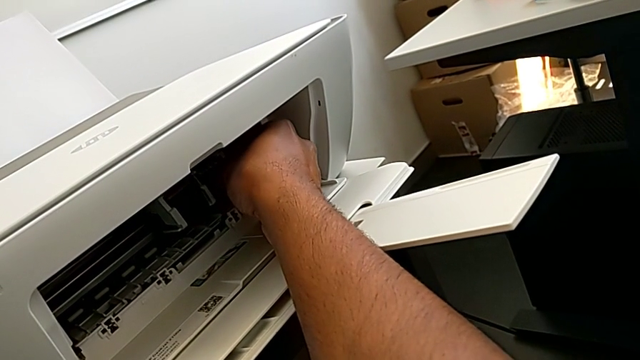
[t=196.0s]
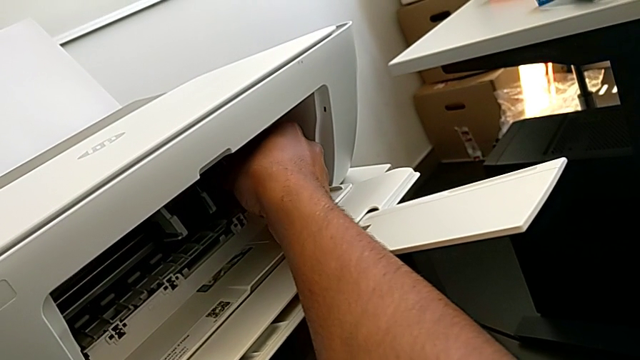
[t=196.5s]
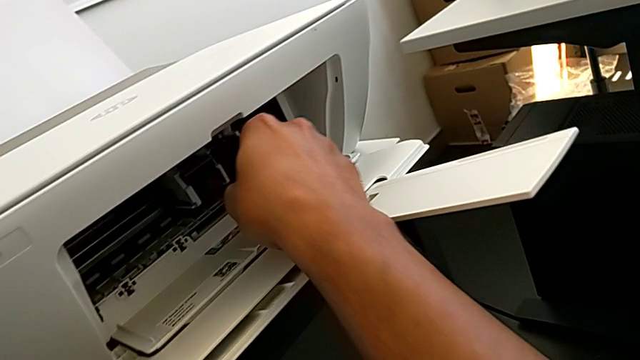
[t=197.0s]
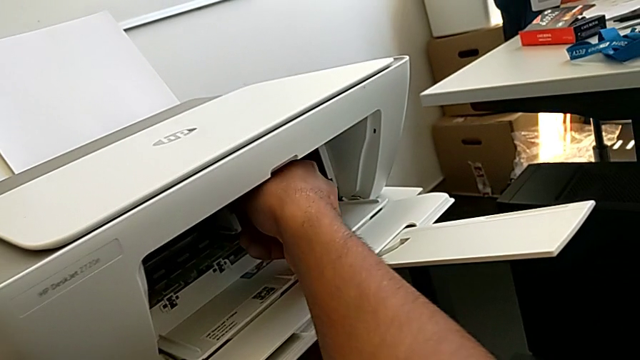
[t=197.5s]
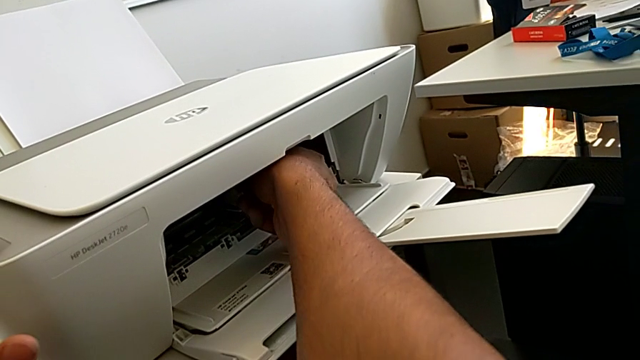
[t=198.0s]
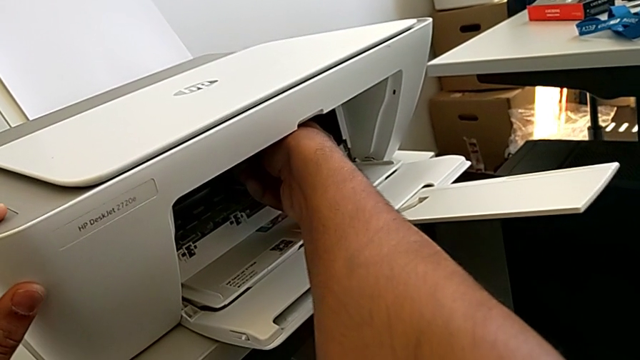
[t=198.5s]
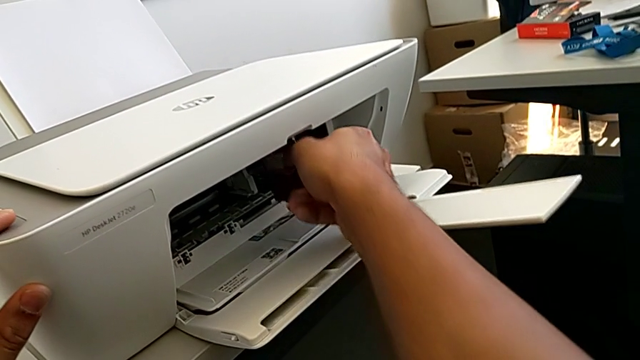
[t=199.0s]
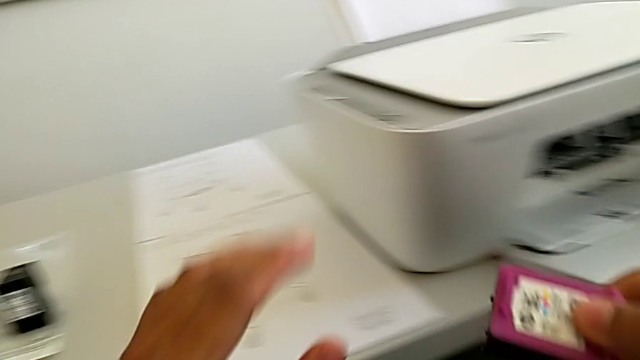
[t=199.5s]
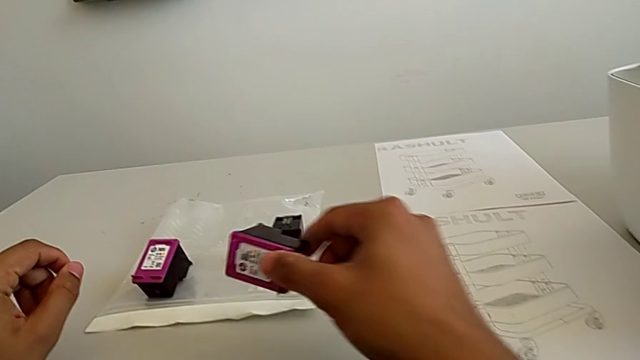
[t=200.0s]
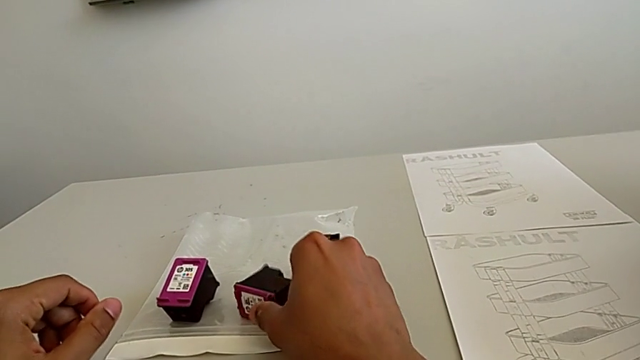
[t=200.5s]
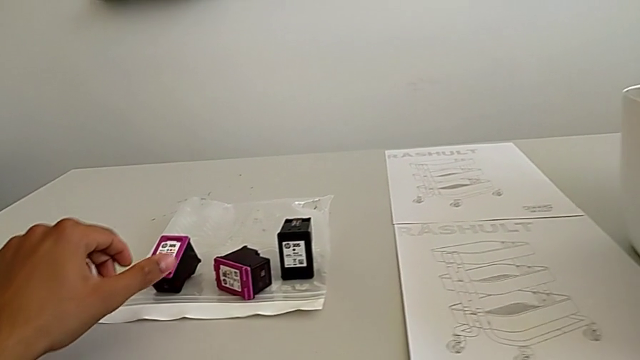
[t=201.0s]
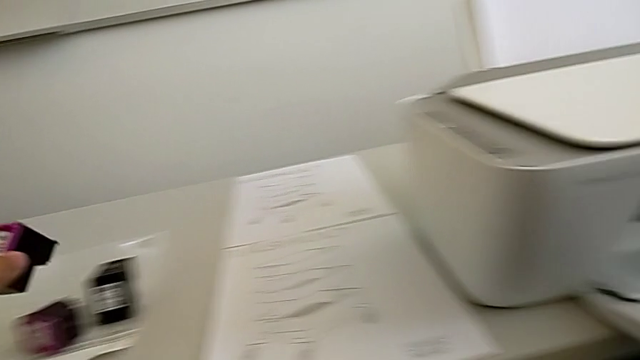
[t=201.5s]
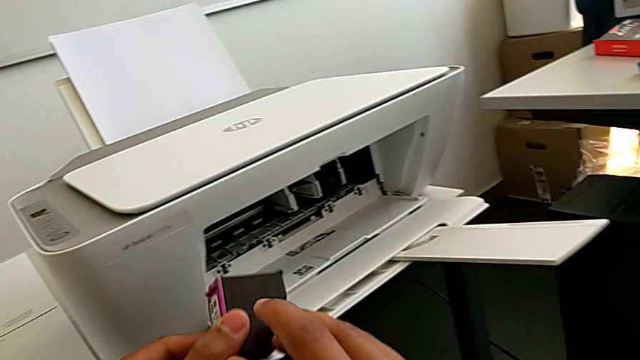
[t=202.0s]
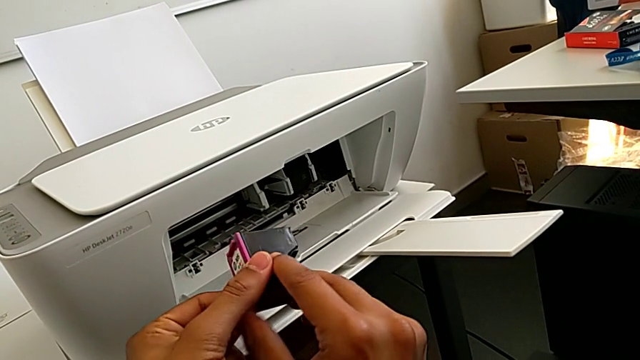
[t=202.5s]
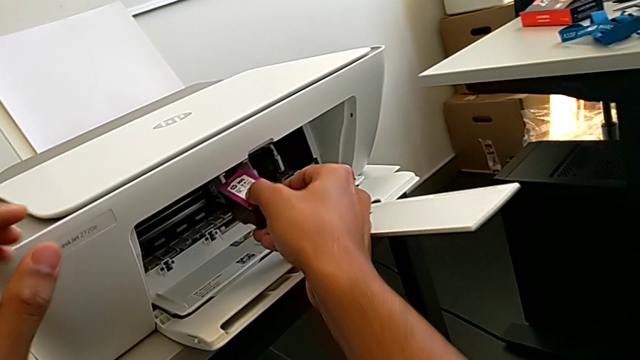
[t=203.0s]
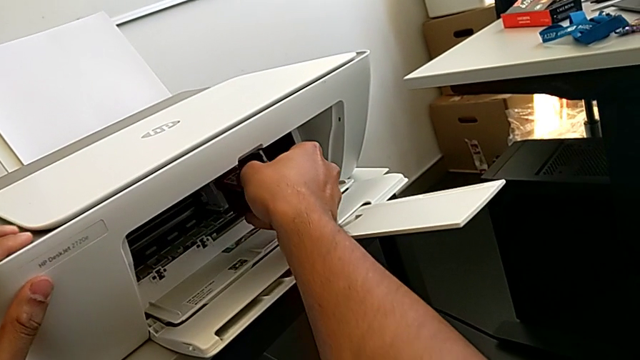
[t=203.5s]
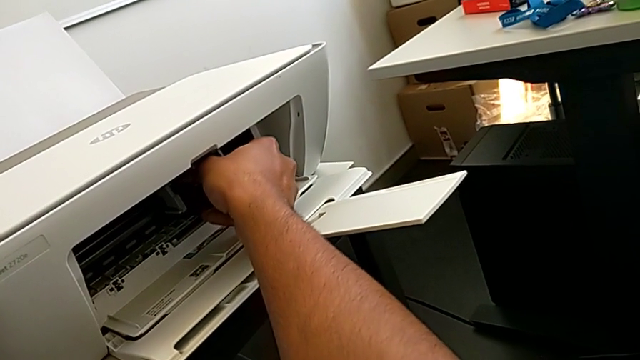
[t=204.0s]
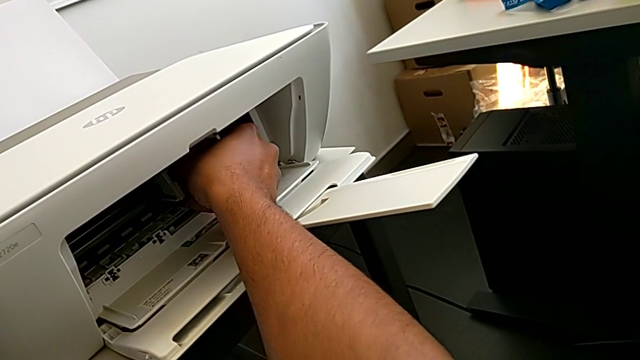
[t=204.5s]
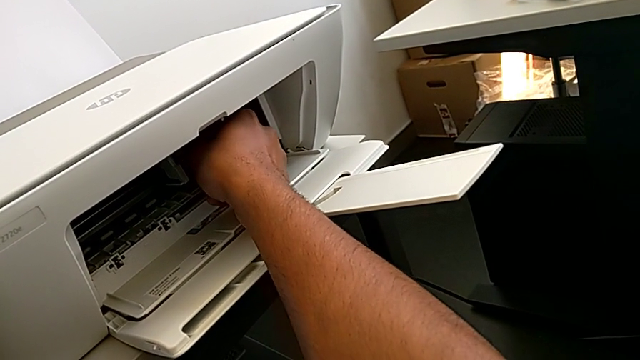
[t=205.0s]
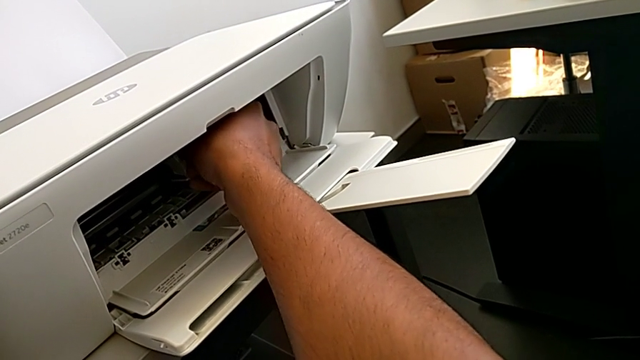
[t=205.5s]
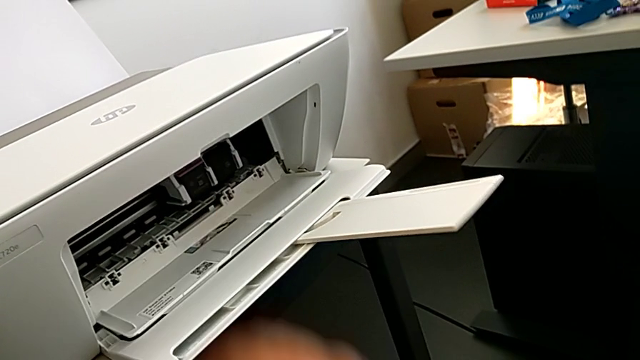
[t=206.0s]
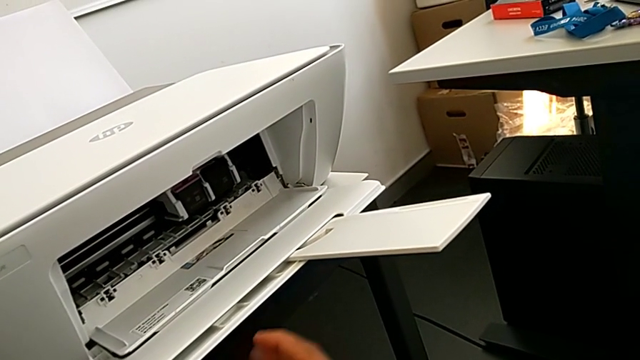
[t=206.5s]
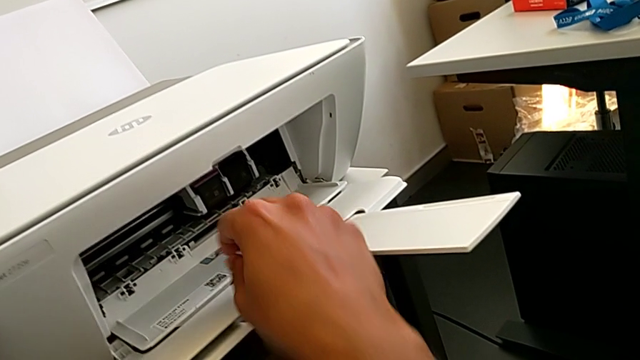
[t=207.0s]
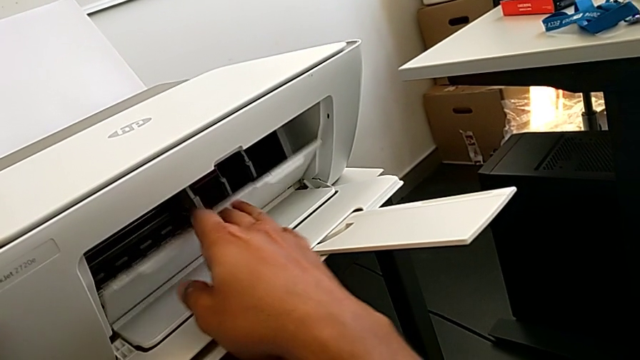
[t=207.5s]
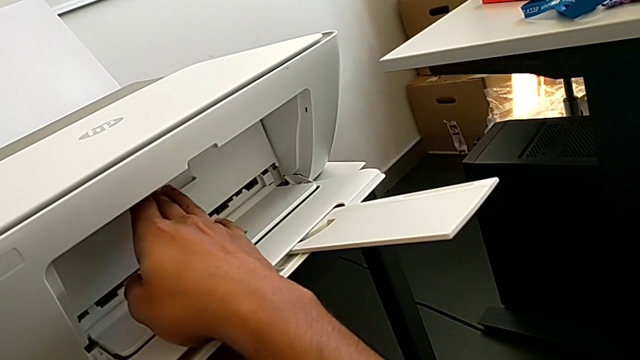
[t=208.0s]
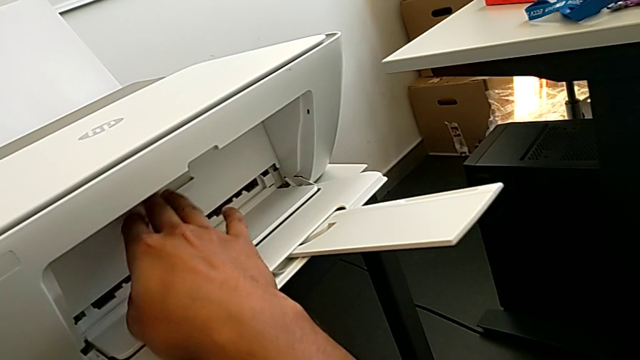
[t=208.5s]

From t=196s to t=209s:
The camera wearer is changing the ink cartridge in the printer. They assemble the black ink cartridge, withdraw the red ink cartridge, place it, grab it, assemble it and close the cartridge gate.

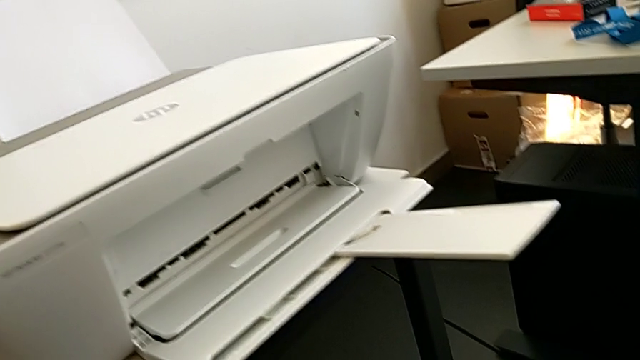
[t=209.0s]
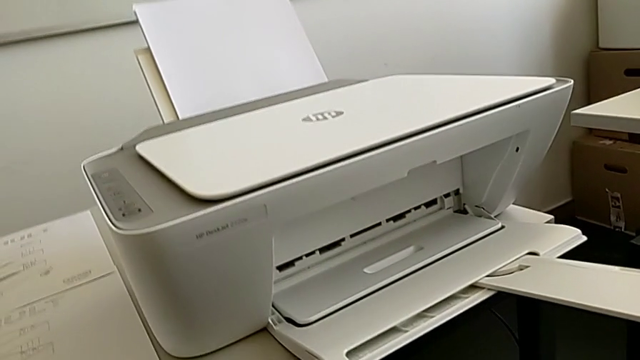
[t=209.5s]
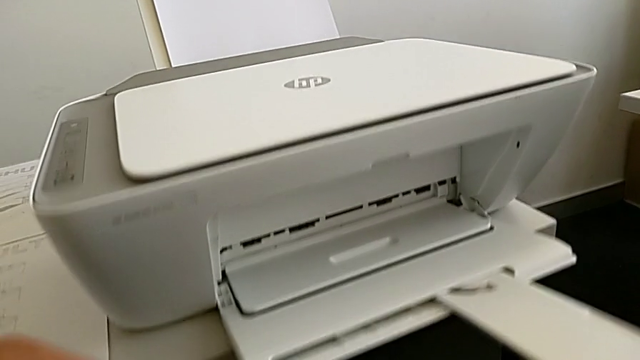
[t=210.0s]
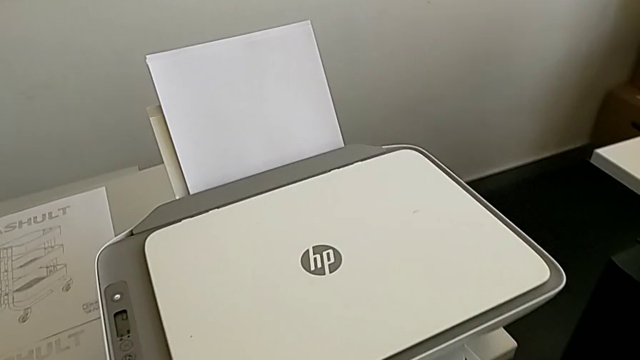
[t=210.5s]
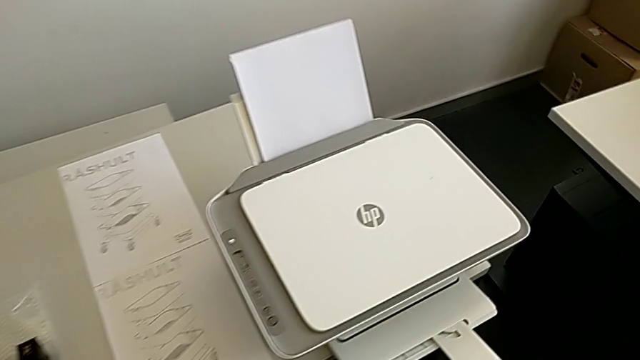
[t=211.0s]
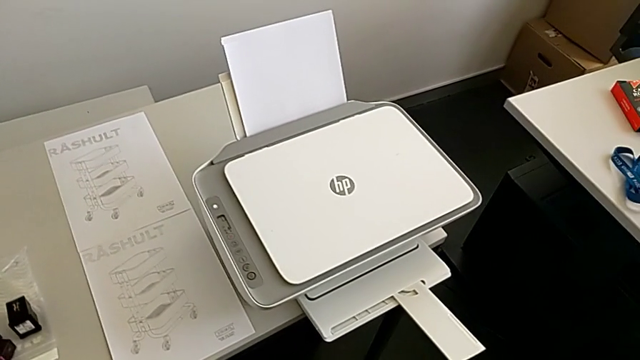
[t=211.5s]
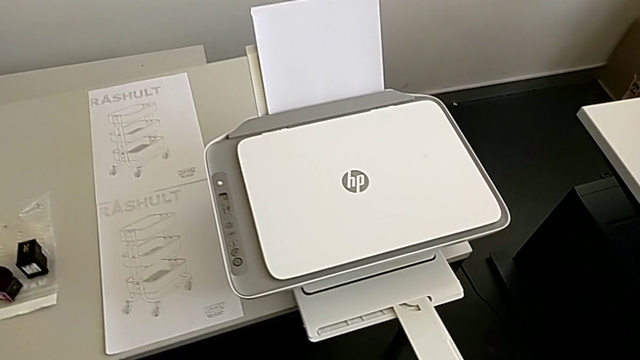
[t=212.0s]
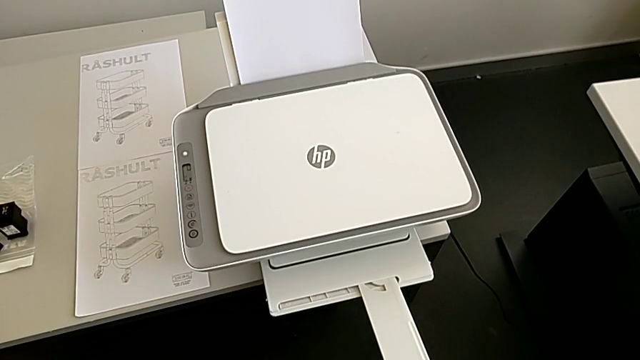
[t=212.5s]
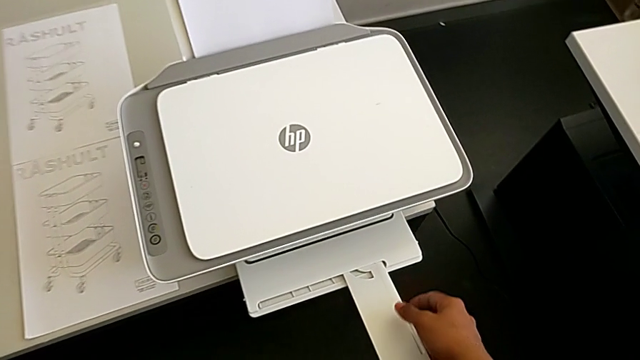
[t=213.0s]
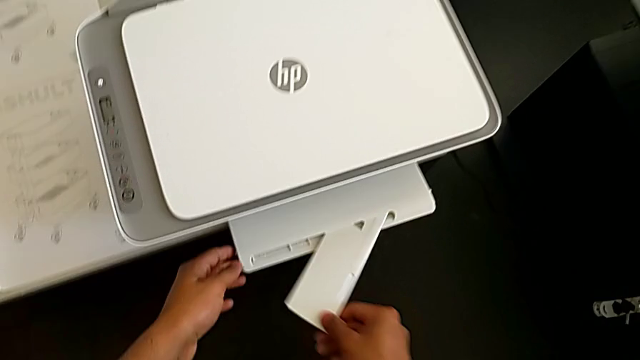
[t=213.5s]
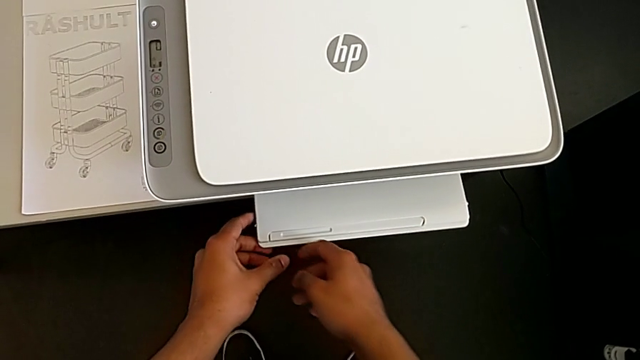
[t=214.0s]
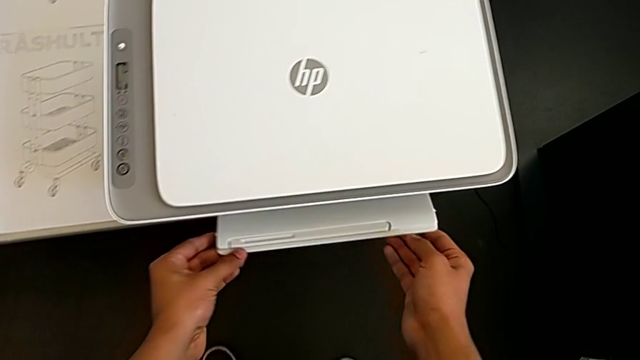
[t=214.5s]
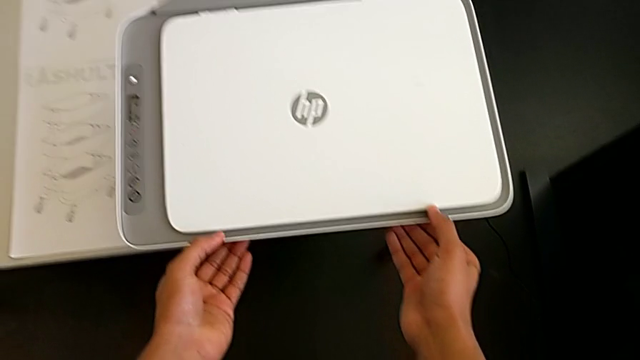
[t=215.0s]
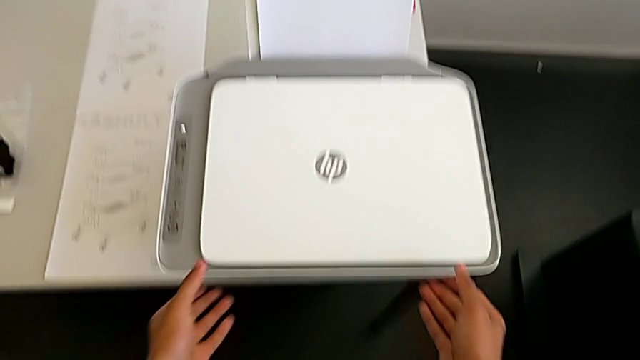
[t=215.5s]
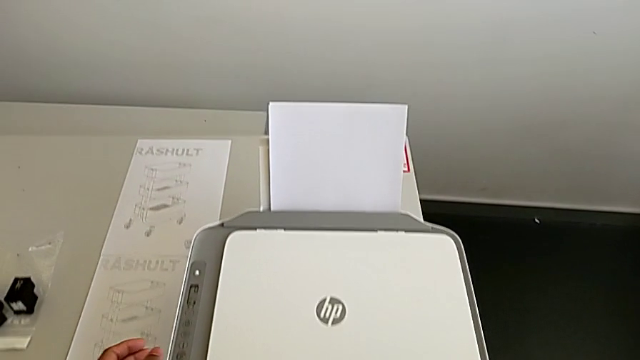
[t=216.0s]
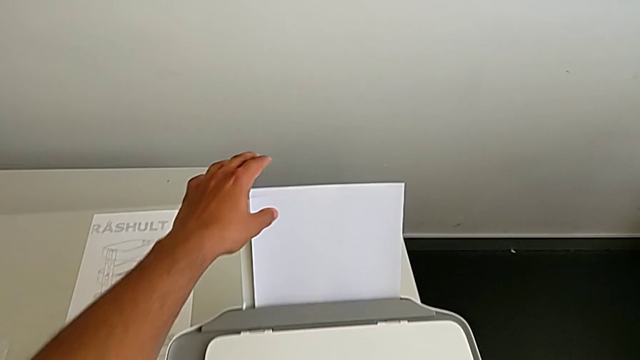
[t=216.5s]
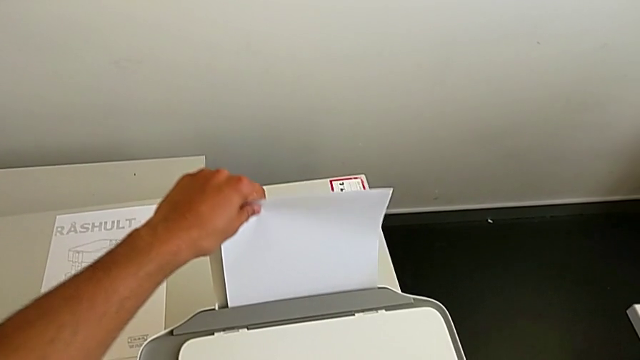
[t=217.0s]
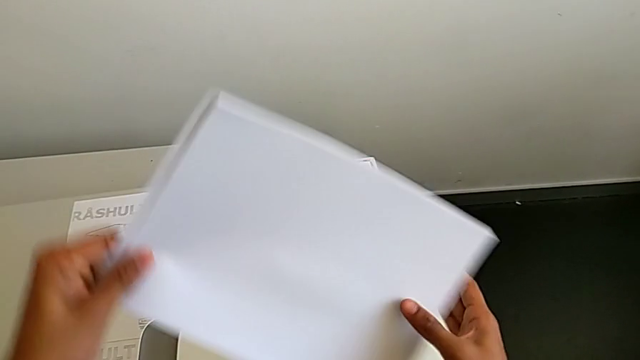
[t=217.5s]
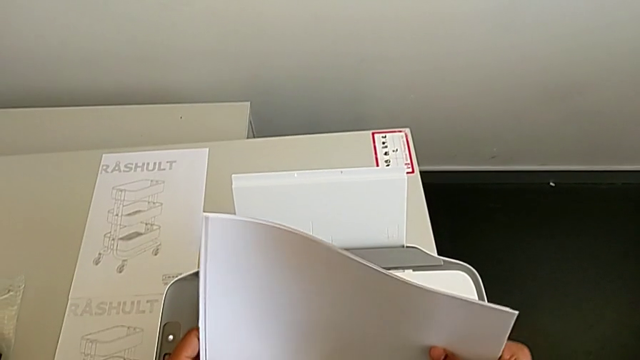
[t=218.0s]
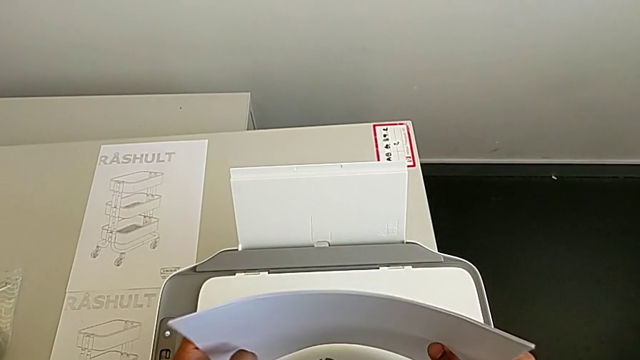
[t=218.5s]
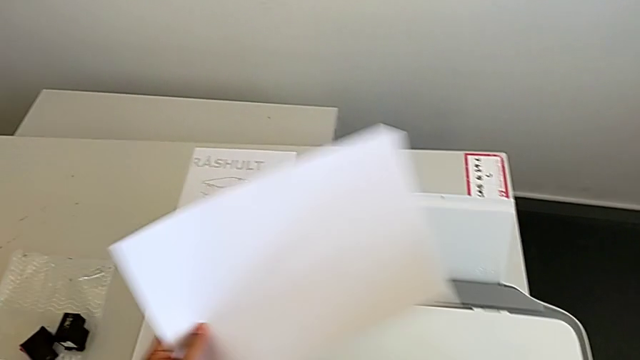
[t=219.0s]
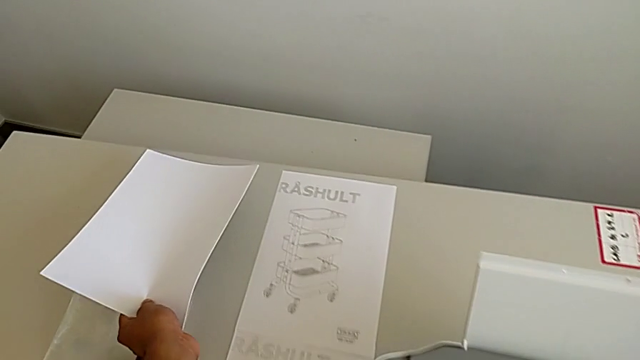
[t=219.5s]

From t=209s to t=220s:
The camera wearer is removing the sheets and closing the printer. They close the paper tray, withdraw the paper stack and place it.
